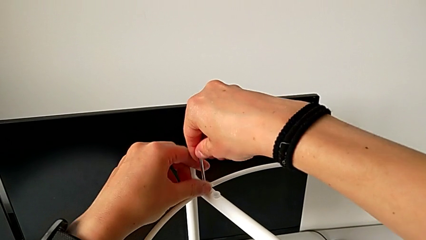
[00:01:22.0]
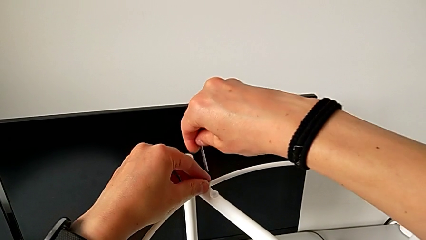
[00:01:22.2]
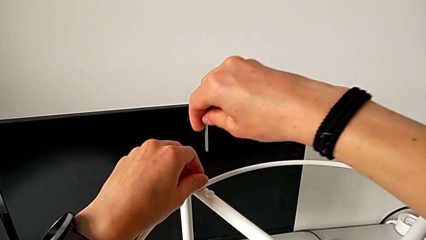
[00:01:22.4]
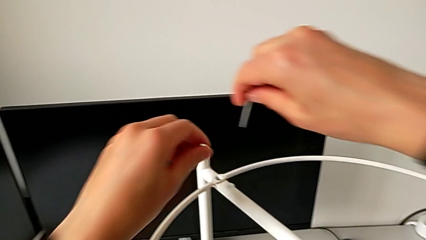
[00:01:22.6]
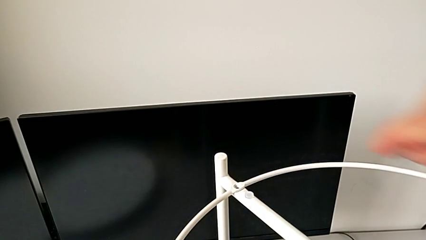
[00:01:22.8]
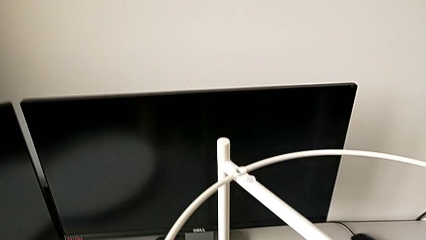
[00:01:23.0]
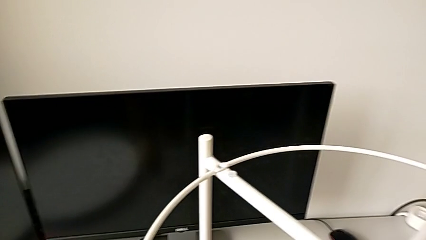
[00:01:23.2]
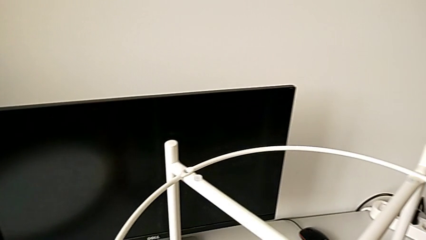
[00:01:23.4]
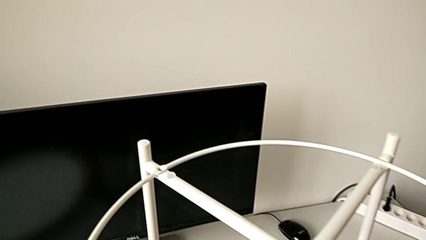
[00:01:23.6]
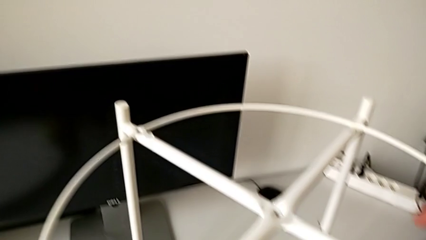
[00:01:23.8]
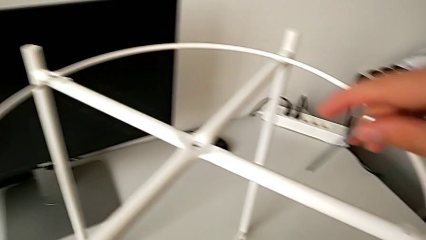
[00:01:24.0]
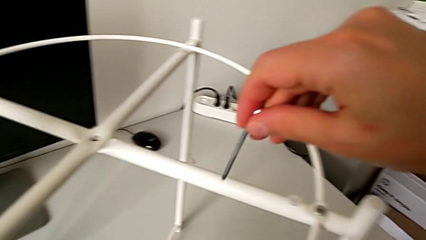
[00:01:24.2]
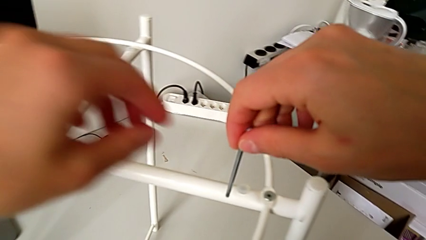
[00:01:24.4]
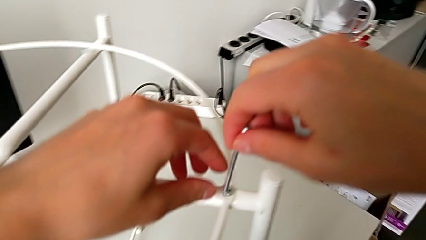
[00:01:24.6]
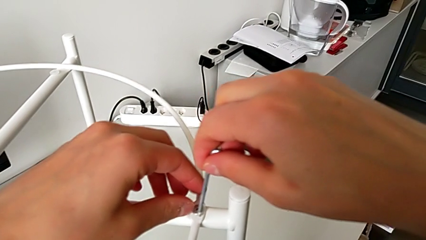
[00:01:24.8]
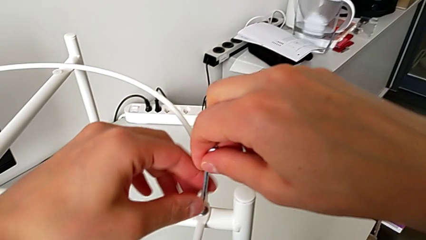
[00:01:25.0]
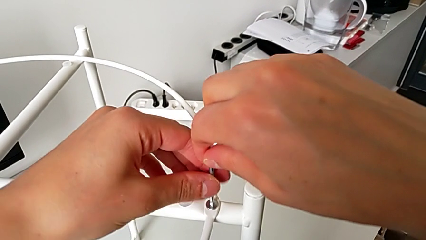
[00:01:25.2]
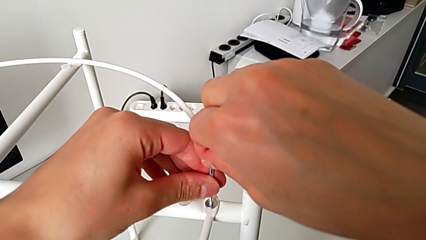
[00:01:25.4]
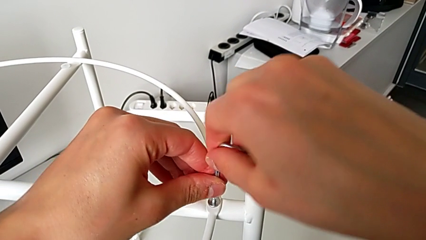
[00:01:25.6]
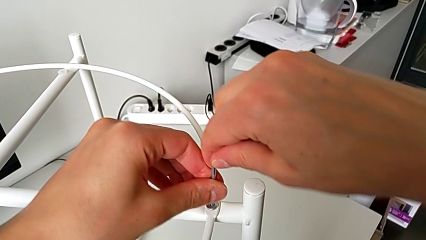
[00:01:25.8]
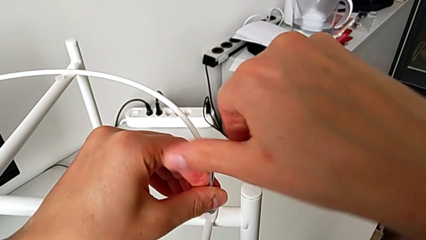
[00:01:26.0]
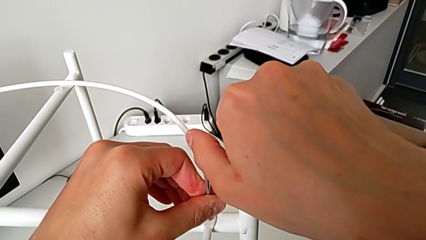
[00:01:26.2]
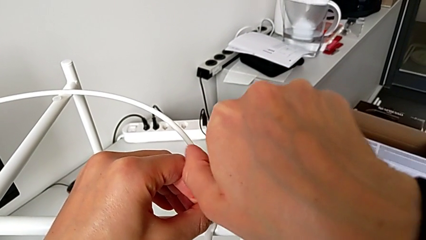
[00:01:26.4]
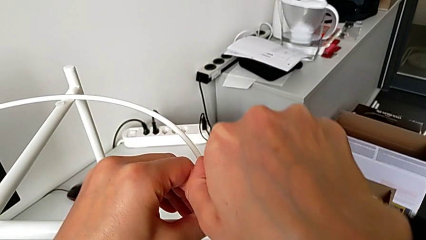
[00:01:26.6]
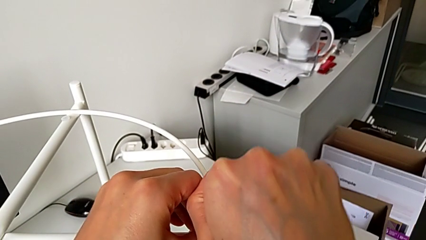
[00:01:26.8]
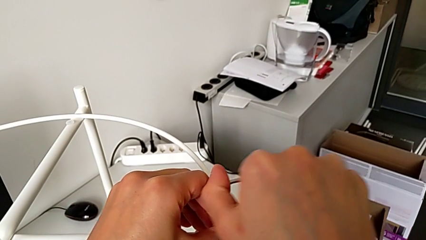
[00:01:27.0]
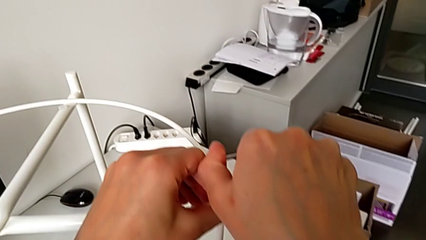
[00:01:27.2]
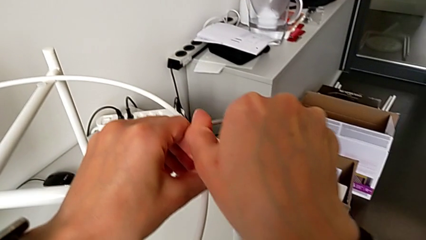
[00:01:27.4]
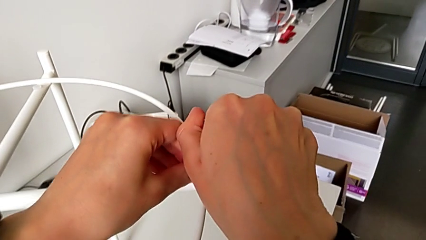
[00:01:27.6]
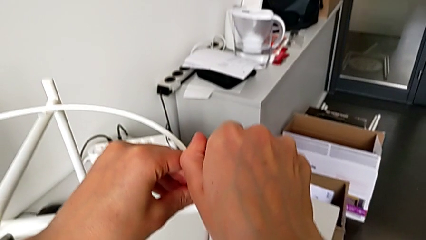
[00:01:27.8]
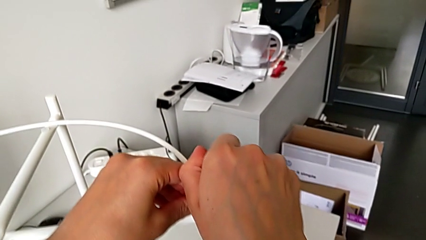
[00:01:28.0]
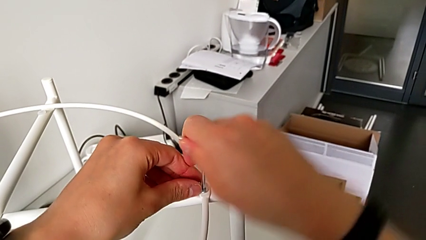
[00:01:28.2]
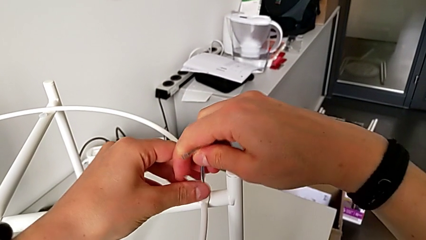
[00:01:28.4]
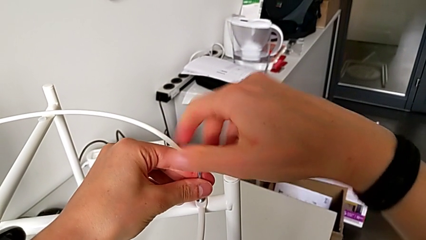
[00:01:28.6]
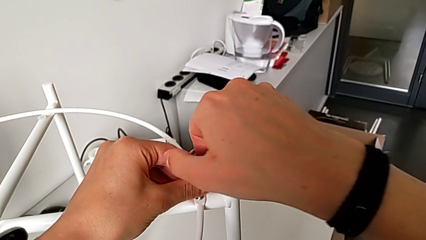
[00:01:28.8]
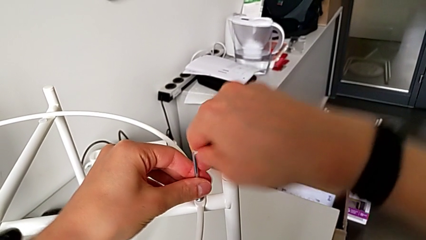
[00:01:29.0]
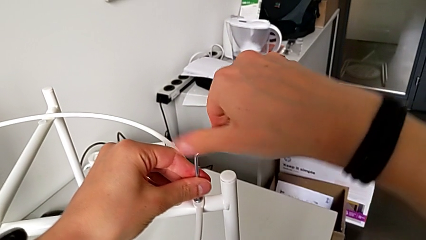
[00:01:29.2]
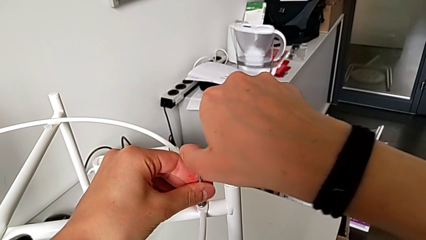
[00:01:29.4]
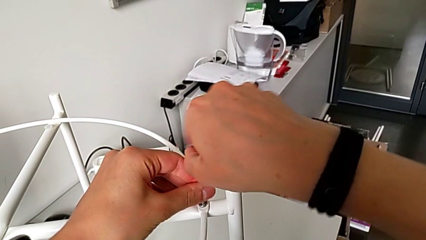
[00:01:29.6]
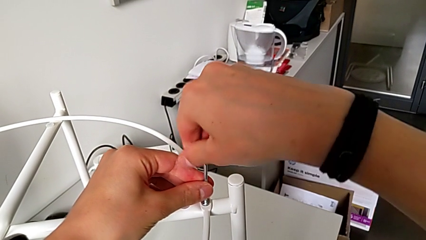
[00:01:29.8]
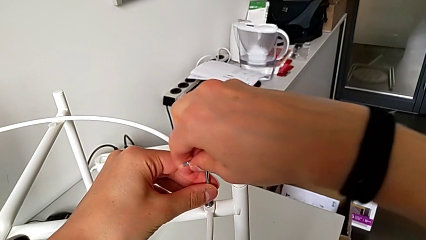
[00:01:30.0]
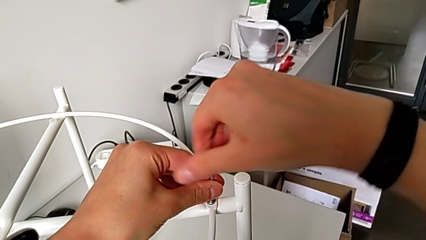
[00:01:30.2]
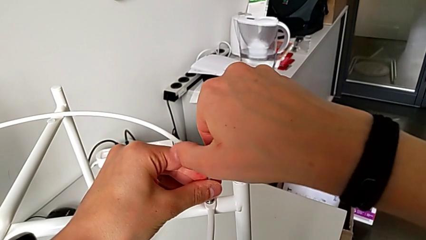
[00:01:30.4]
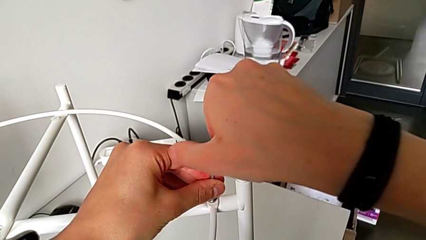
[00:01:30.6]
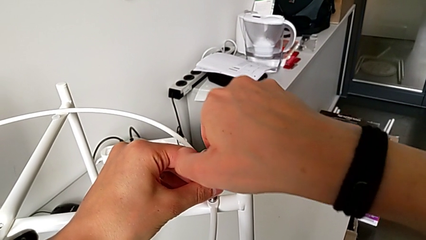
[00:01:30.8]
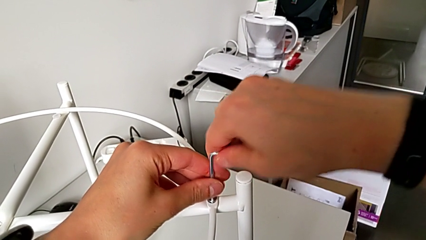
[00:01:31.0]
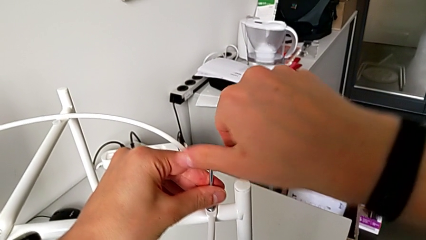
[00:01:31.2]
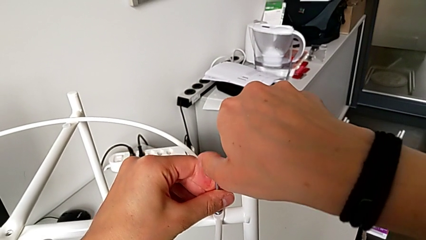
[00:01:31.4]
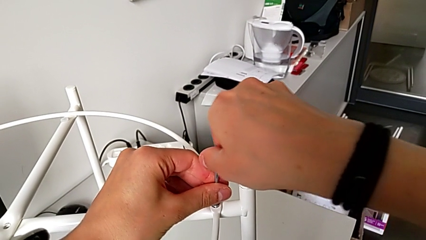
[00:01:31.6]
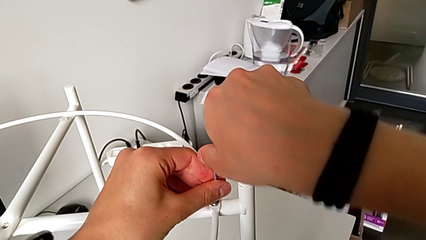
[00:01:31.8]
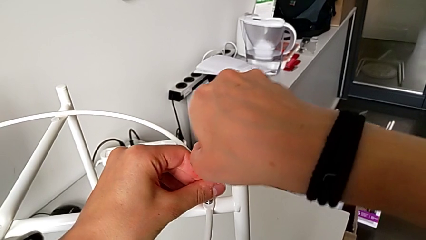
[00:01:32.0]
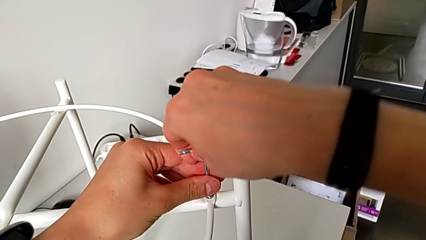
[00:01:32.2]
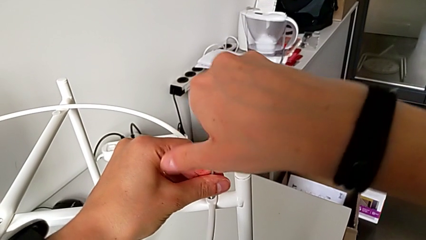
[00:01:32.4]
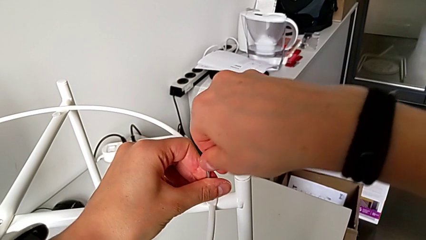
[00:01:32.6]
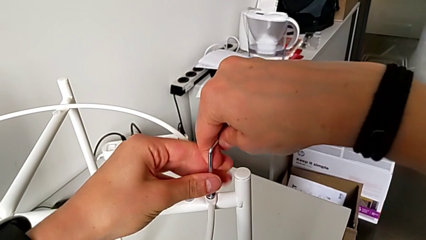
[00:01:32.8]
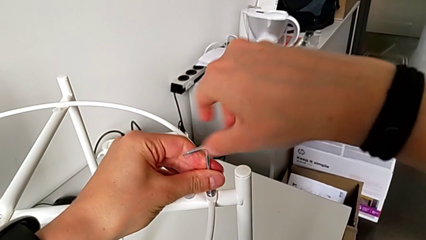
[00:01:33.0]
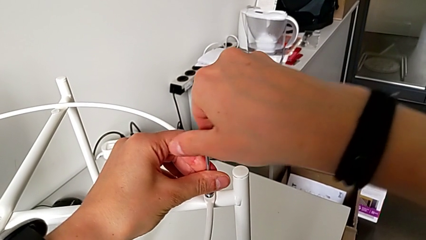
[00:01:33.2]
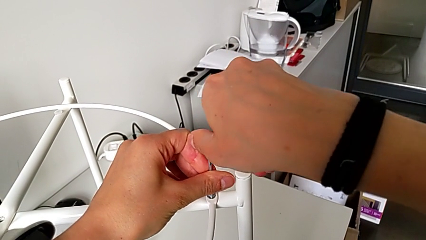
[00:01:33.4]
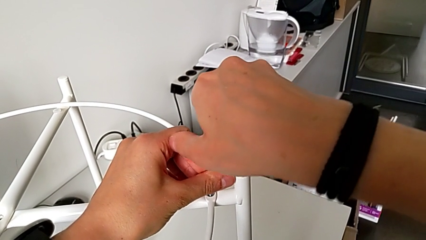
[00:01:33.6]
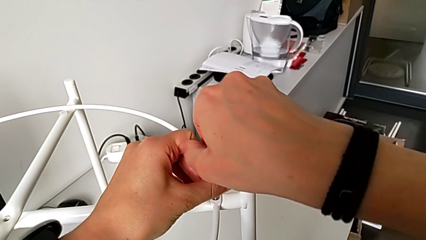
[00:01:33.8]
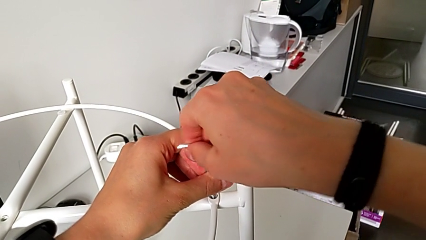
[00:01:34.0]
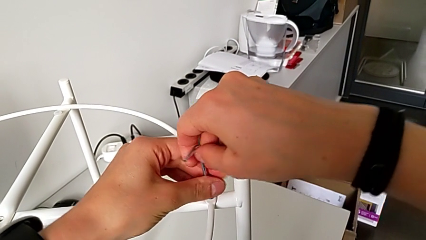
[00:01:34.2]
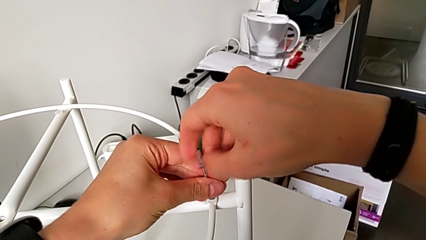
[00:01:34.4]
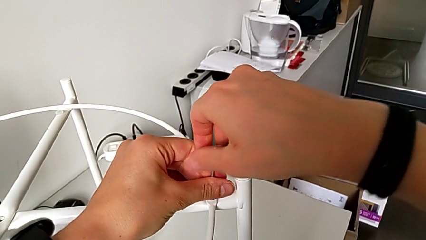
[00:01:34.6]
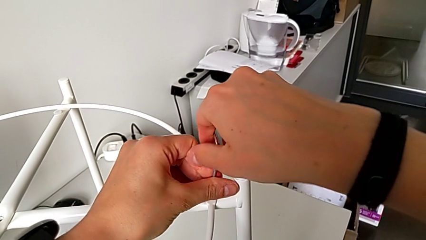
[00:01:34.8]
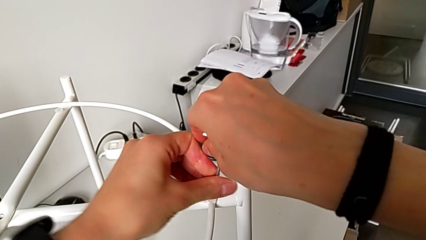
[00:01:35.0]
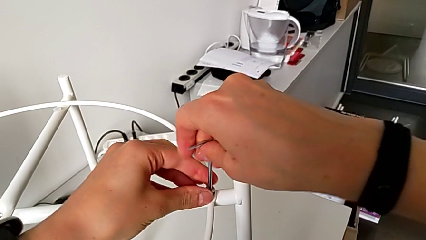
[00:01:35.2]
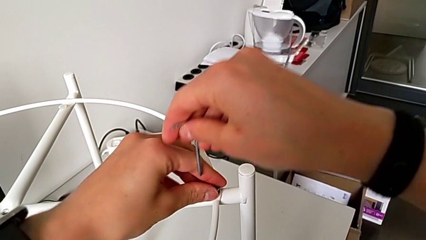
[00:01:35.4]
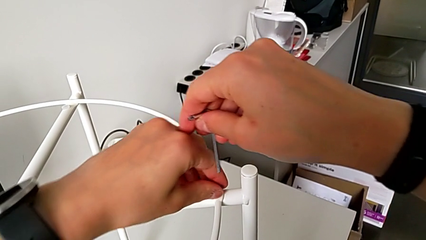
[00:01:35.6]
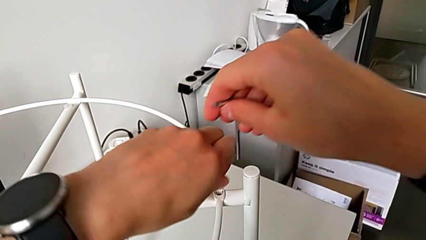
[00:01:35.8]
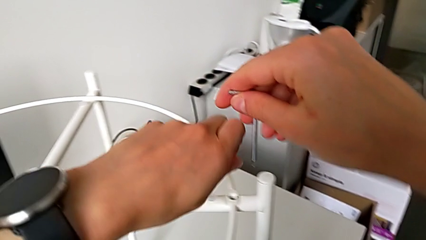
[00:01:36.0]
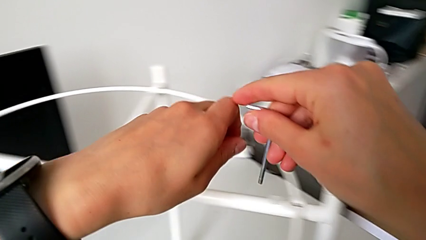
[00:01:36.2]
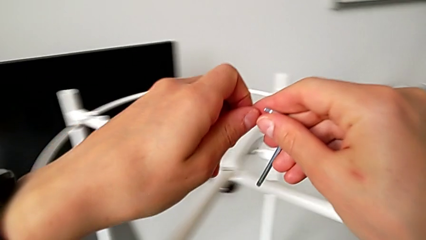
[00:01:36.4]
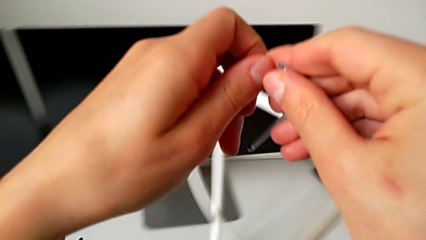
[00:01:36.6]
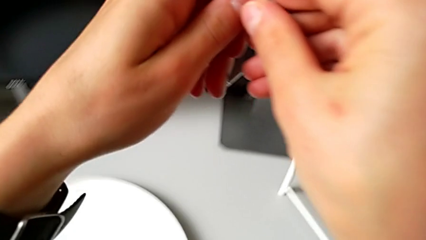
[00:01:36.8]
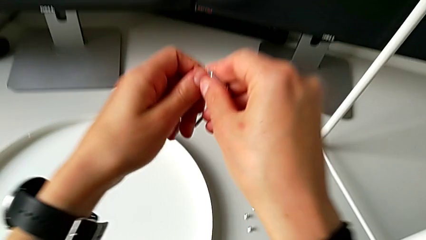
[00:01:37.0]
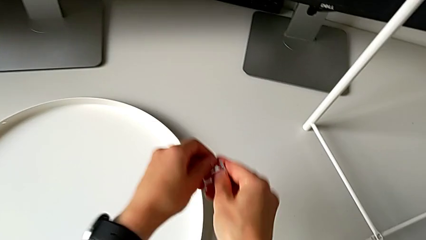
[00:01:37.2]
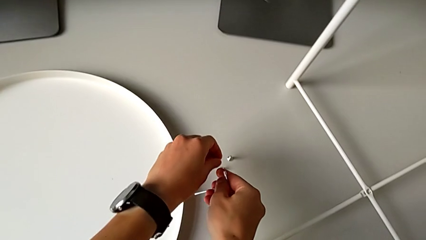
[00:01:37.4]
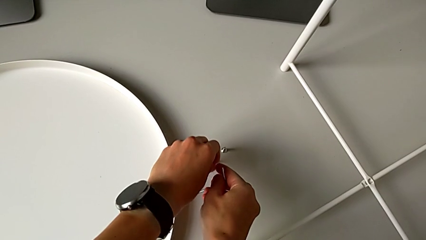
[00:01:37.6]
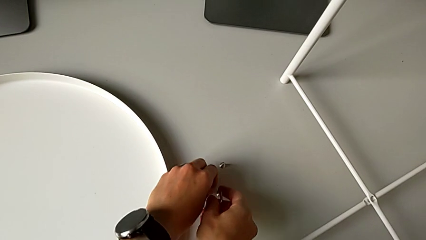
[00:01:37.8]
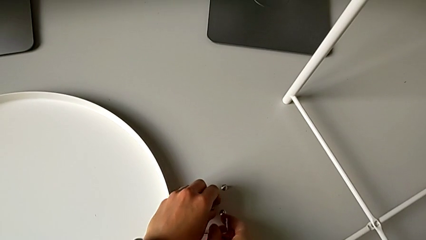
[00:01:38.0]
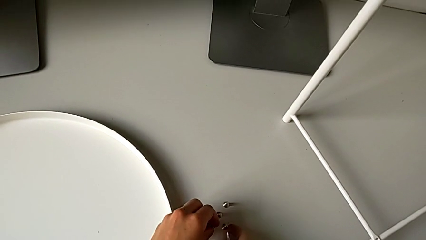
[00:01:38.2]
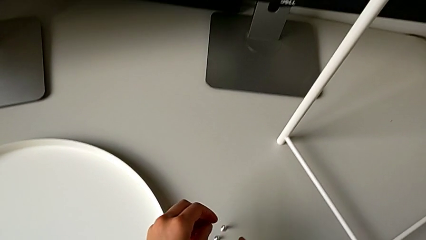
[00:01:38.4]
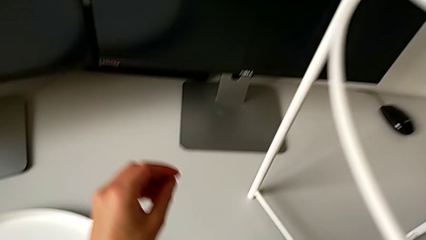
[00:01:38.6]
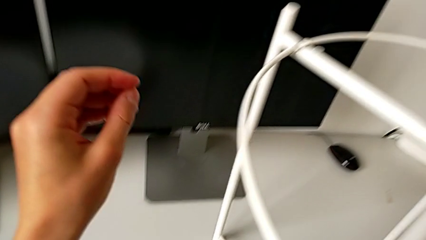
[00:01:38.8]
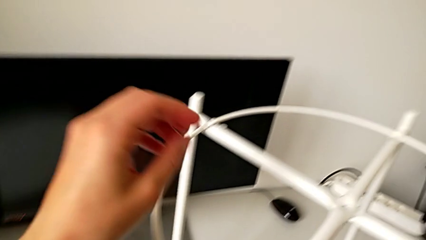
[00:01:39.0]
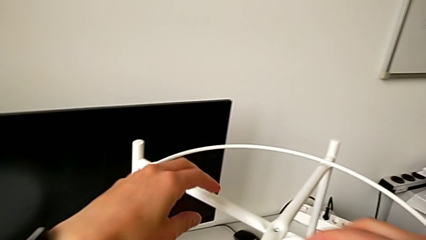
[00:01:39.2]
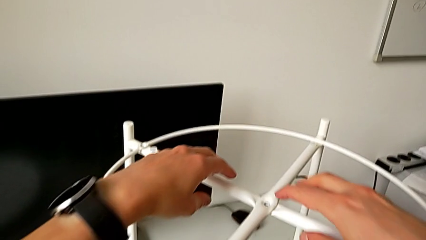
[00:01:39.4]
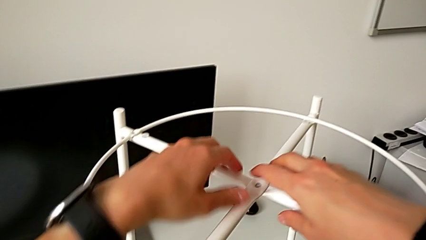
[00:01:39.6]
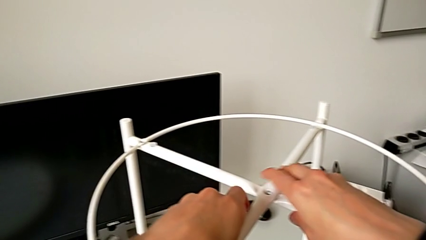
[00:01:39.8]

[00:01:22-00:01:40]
The camera wearer is disassembling the circle. They disassemble the hex socket head, place it, insert the Allen wrench, unscrew the hex socket head, withdraw the Allen wrench, disassemble the hex socket head, place it with the left hand, place the Allen wrench with the right hand and grab the circle.
